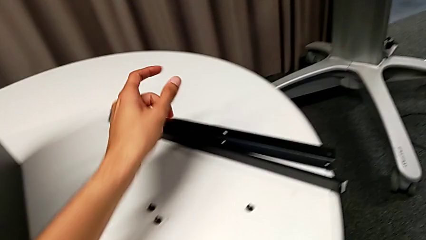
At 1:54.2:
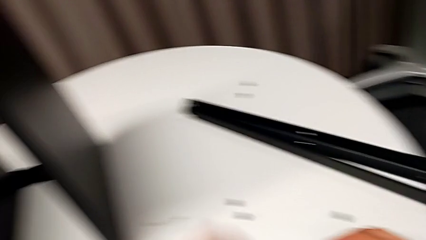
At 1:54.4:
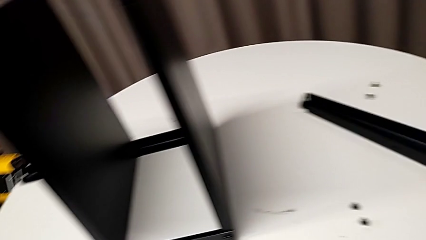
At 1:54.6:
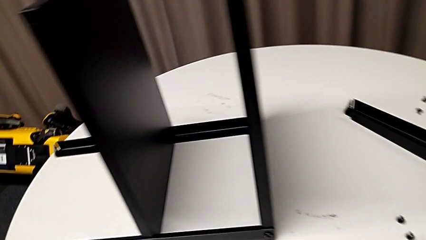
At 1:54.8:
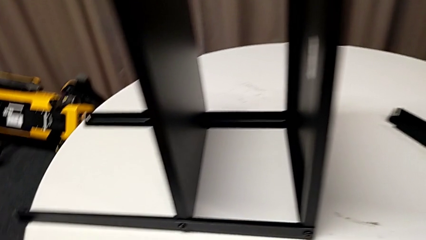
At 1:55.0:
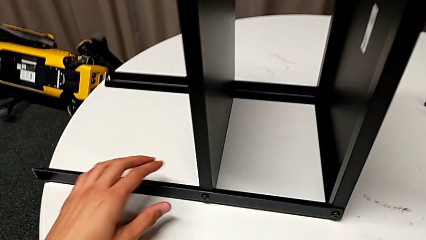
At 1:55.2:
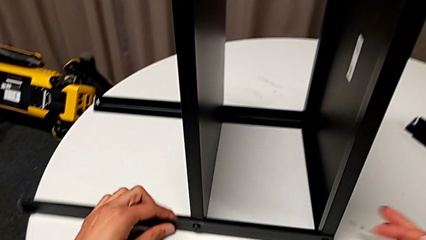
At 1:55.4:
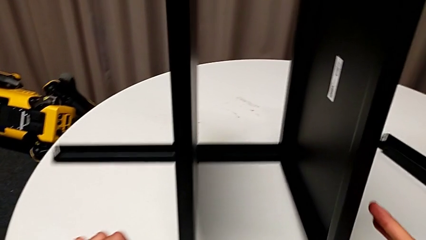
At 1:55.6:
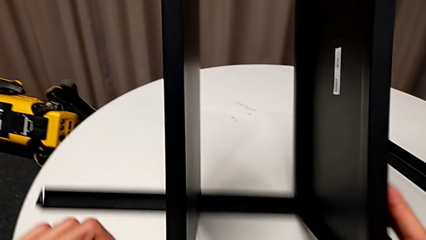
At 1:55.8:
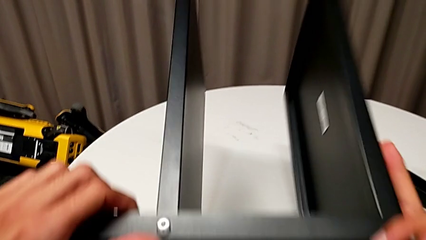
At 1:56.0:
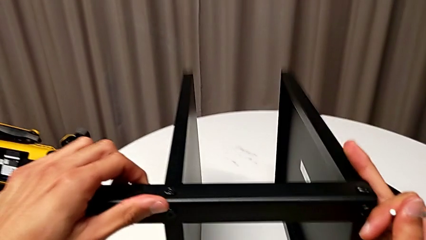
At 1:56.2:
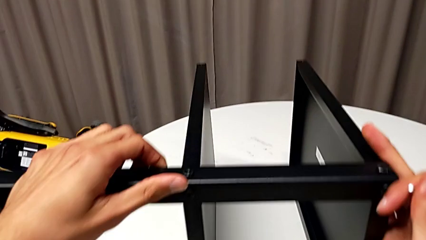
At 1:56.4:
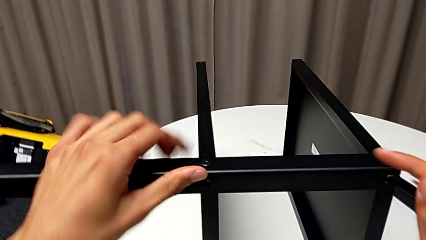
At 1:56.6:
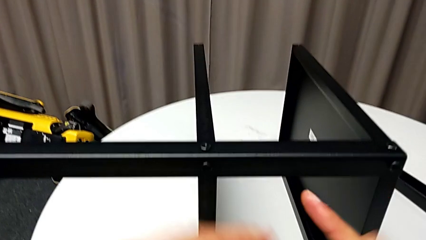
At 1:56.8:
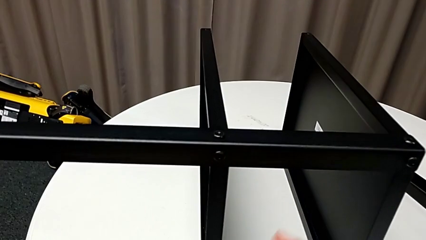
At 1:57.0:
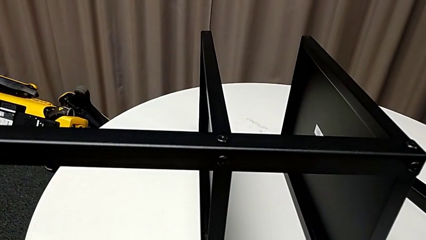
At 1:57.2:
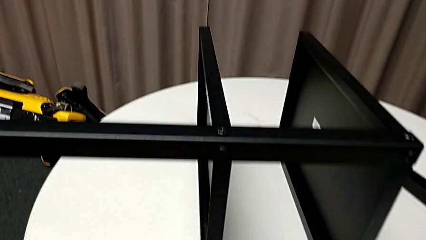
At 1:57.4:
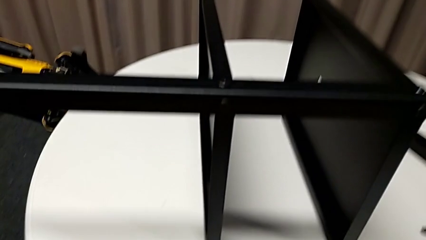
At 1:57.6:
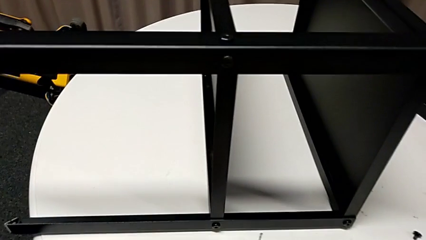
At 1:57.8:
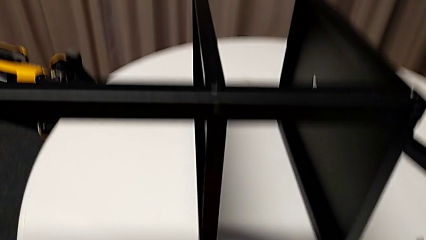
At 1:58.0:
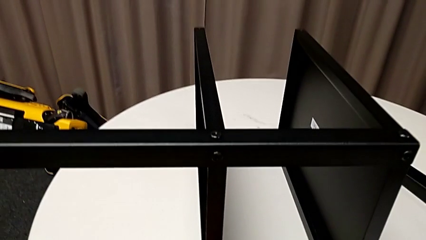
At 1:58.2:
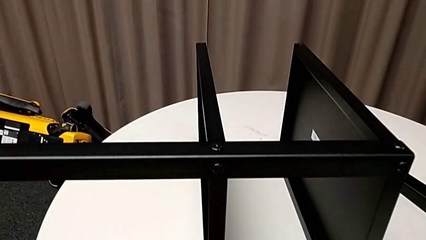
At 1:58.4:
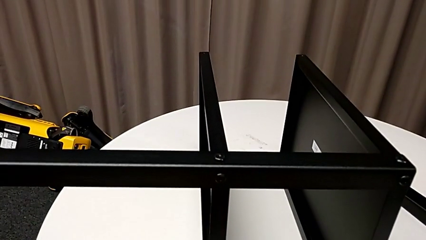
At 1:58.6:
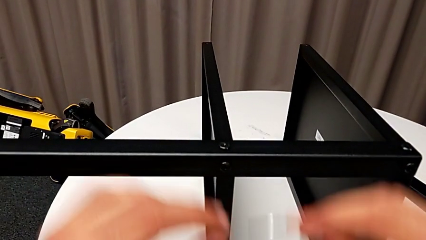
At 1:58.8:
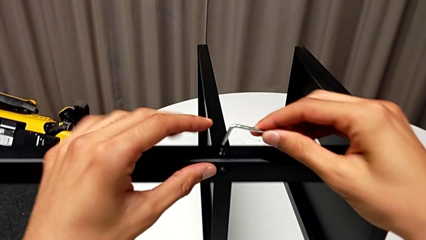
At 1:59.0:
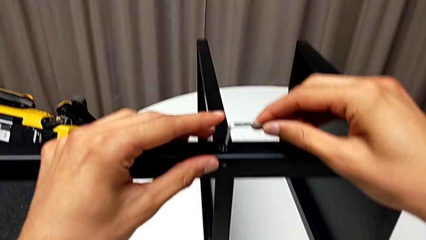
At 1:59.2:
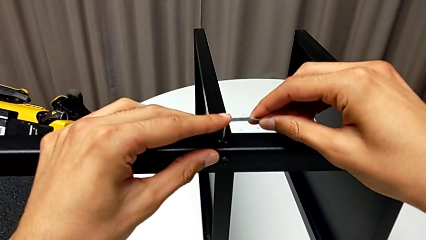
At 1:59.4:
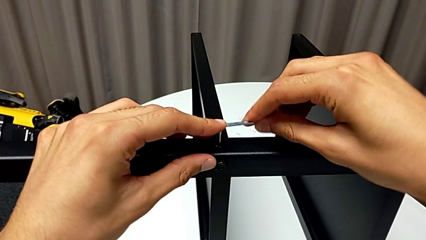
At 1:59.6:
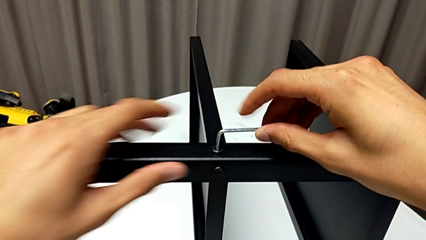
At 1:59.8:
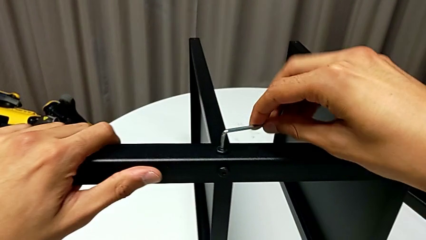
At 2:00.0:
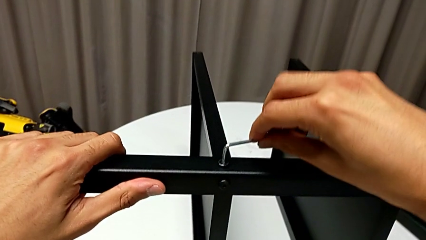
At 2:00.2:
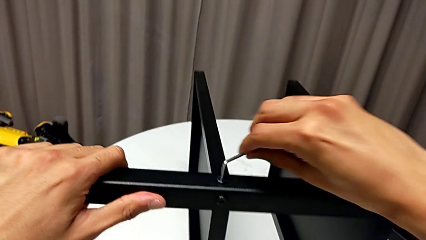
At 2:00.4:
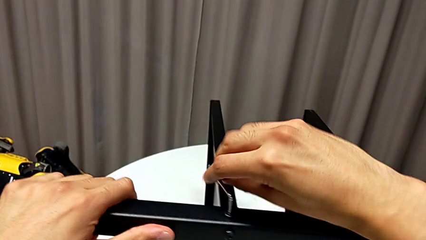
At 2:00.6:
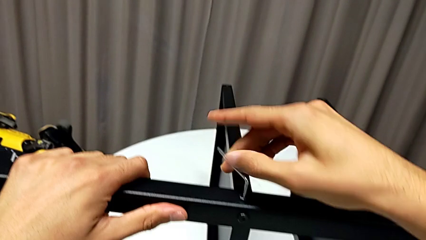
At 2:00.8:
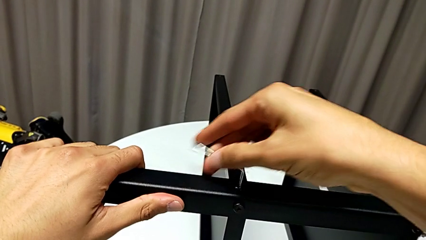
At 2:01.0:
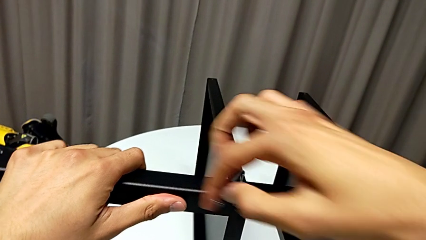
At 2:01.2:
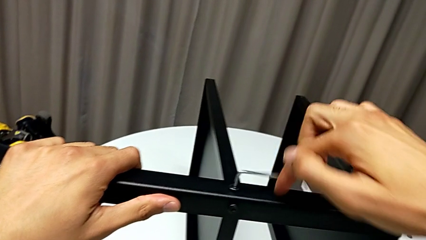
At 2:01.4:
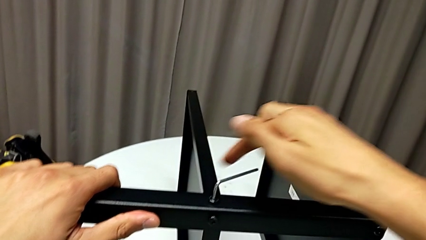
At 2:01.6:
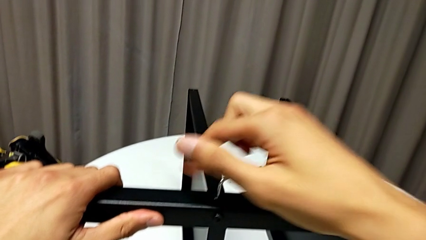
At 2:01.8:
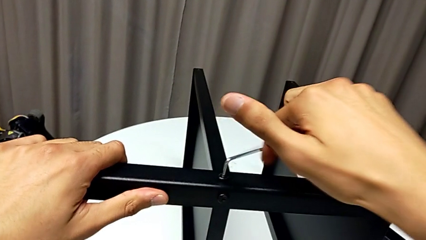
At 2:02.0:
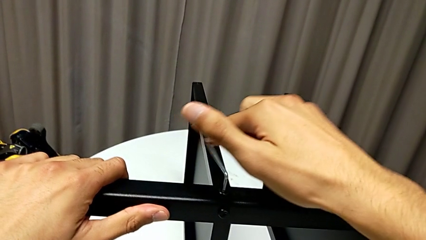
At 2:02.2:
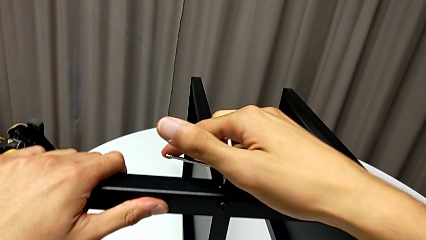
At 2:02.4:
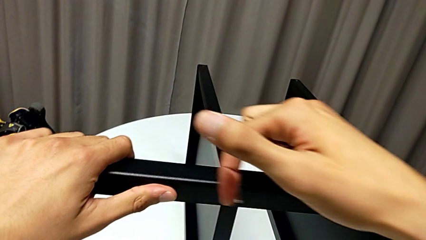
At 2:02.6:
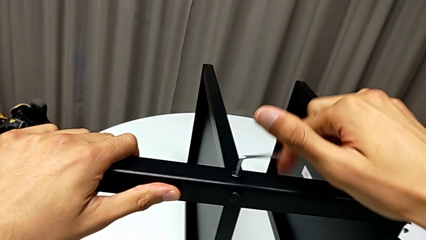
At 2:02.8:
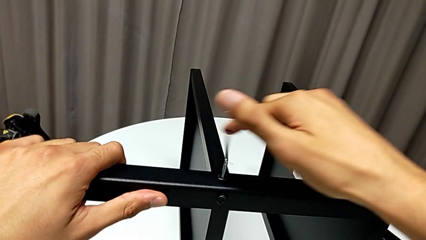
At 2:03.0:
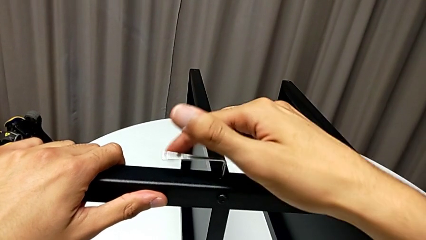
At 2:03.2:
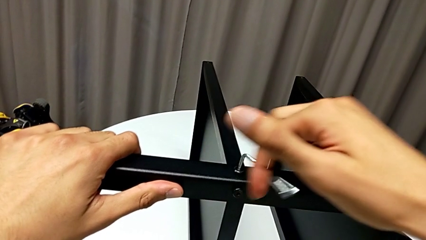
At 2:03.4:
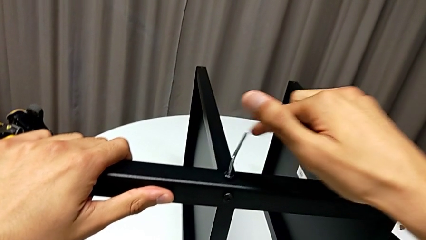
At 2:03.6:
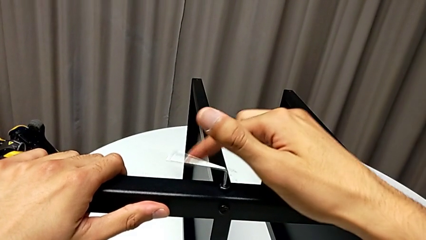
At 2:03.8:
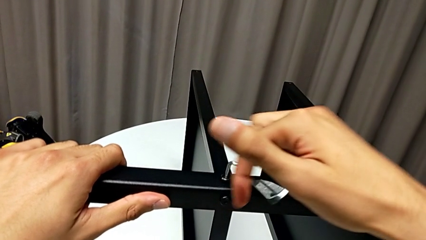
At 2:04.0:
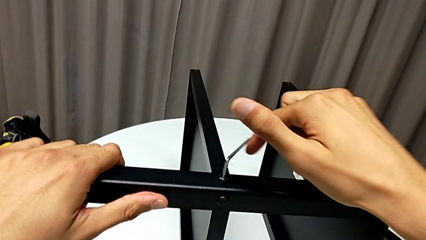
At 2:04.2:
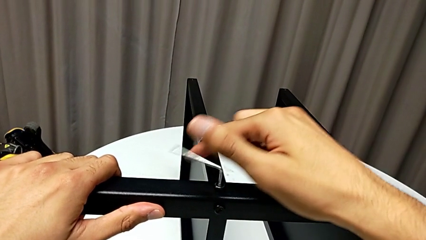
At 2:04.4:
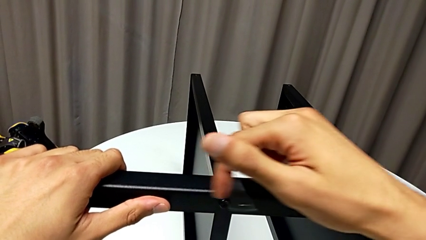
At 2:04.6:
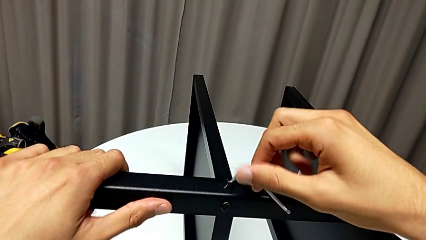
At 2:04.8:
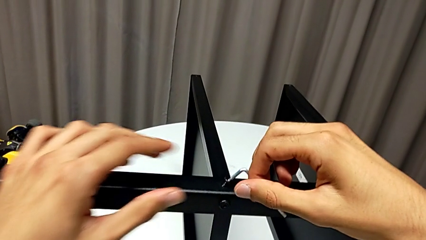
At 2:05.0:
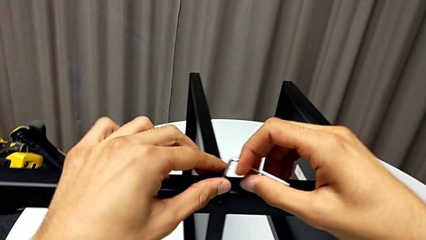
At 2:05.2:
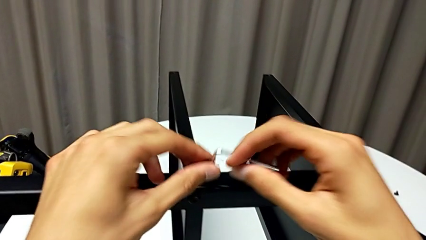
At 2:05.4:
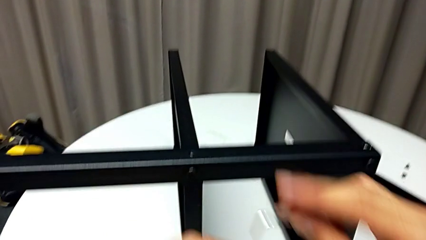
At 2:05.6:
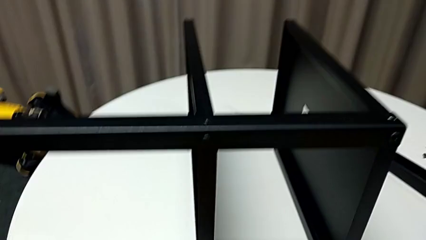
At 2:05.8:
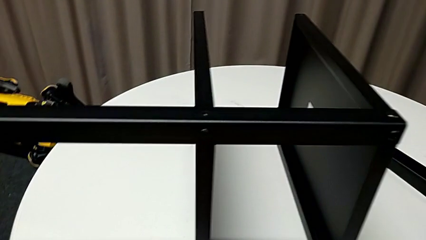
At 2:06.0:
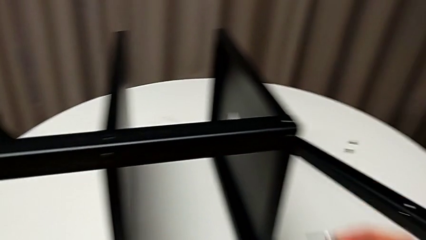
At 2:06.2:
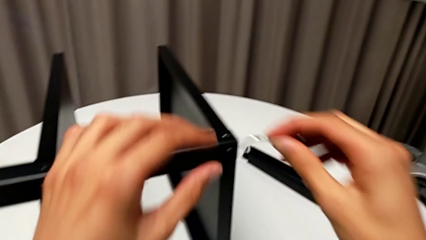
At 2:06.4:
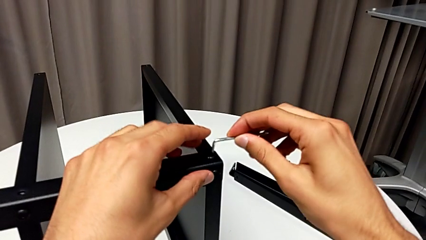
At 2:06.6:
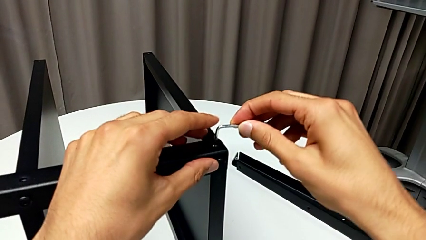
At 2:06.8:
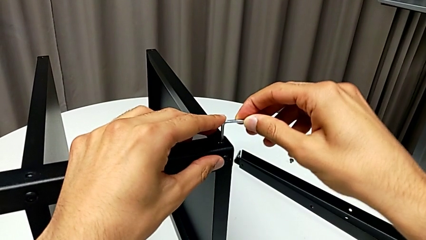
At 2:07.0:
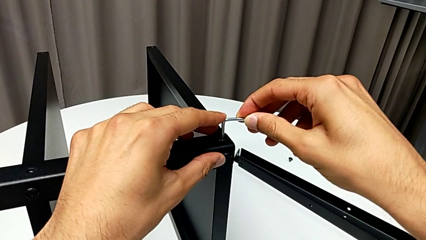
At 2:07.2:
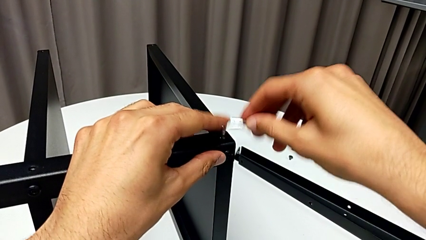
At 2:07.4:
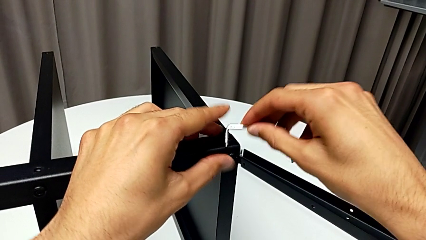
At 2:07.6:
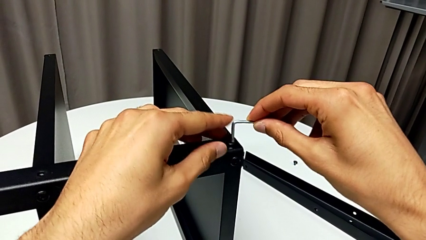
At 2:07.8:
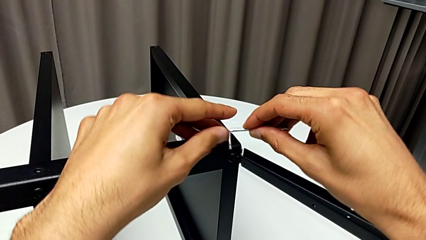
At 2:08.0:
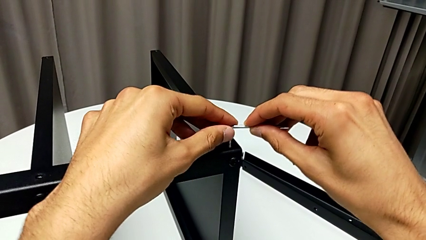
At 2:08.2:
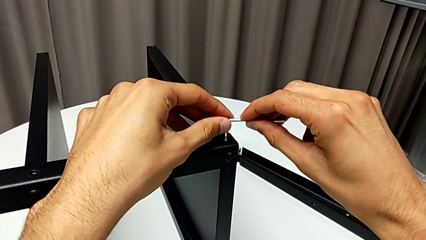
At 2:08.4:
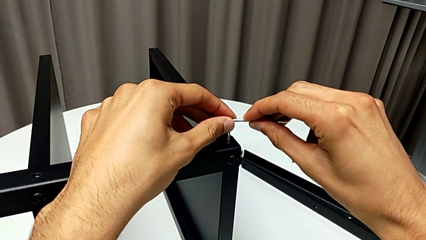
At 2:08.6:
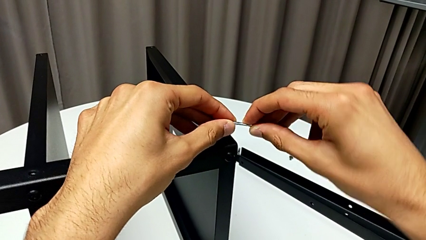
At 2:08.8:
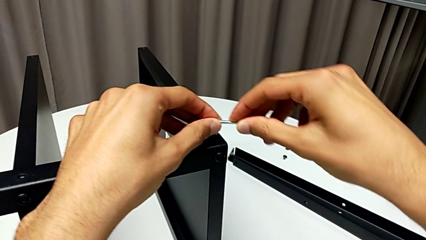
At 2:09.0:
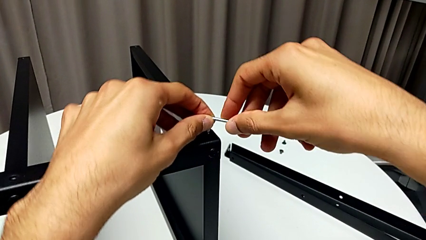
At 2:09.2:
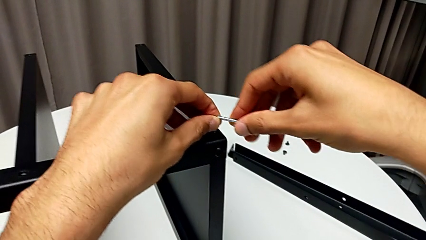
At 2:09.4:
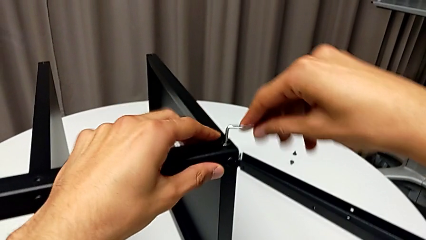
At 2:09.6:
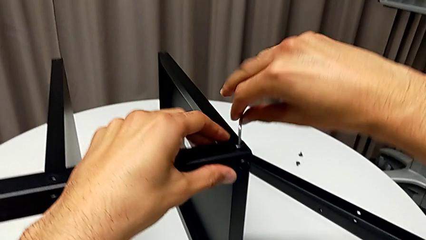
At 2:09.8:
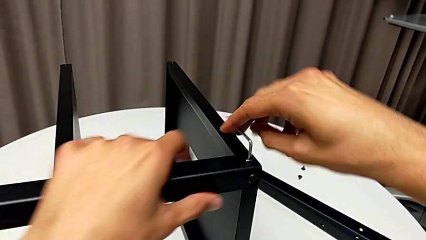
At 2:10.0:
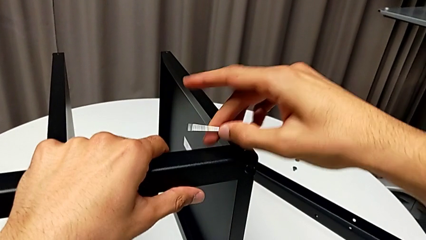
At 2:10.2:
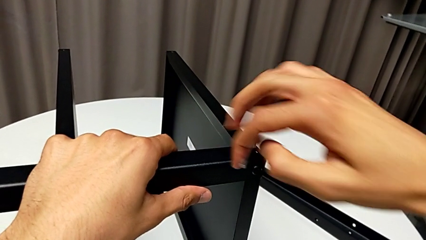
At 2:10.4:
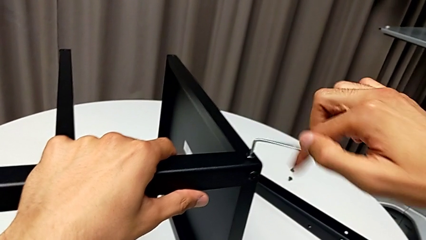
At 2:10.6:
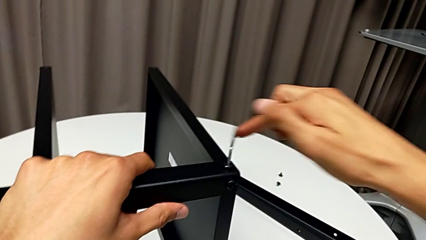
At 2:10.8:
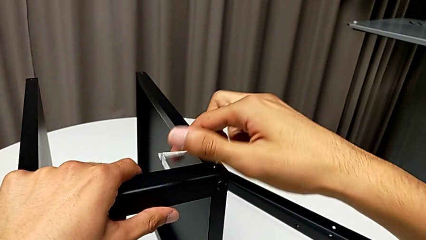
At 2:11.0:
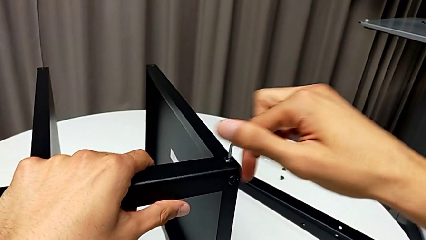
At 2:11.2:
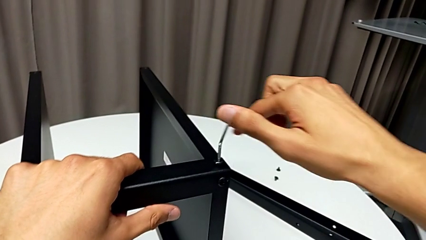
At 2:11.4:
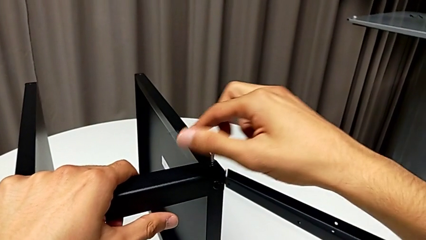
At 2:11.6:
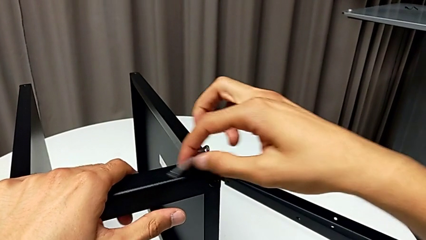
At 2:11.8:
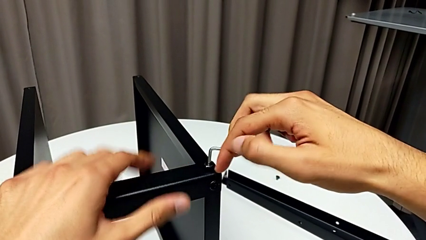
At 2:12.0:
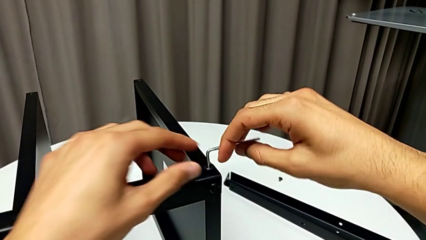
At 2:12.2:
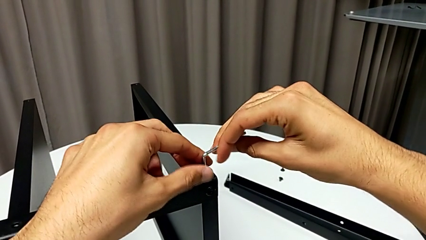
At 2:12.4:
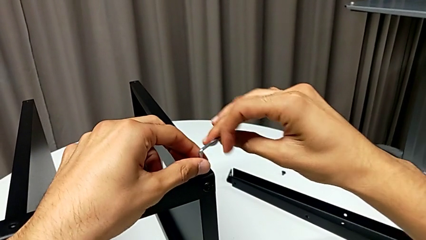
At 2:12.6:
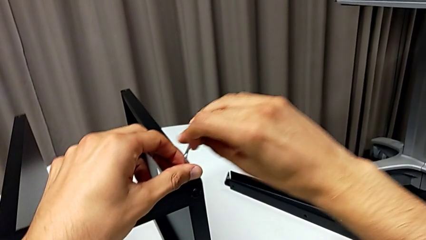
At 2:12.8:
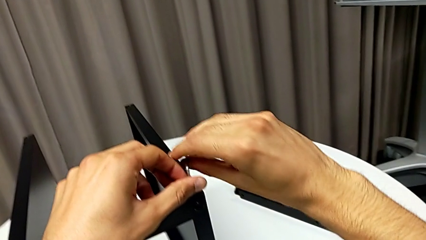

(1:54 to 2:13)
The camera wearer is disassembling the third leg of the table. They place the hex socket head, rotate the nightstand, wrongly drop the Allen wrench, grab it, insert it, unscrew the hex socket head, withdraw the Allen wrench, disassemble the hex socket head, place it, insert the Allen wrench, unscrew the hex socket head and withdraw the Allen wrench.
